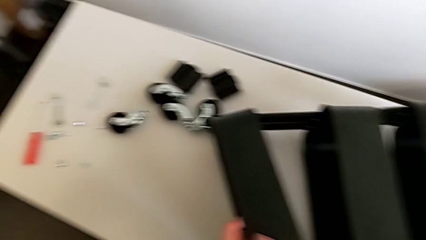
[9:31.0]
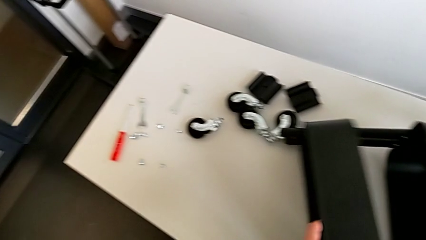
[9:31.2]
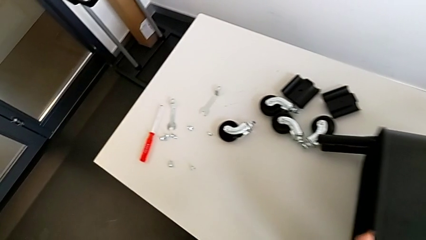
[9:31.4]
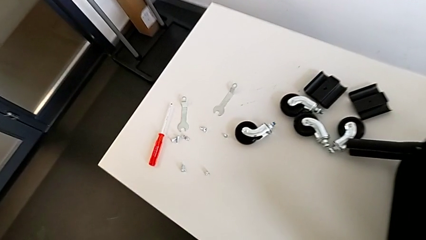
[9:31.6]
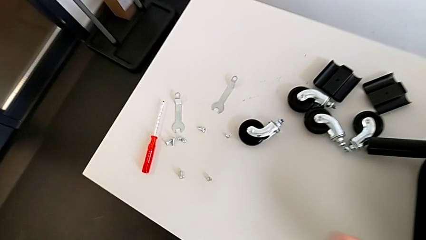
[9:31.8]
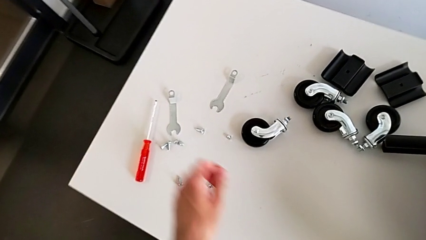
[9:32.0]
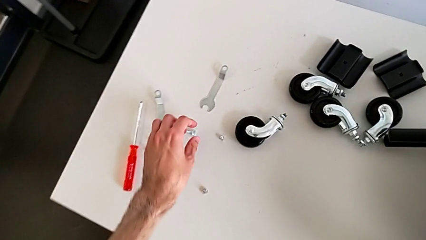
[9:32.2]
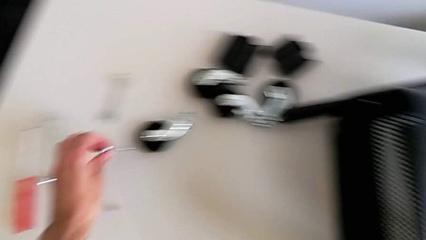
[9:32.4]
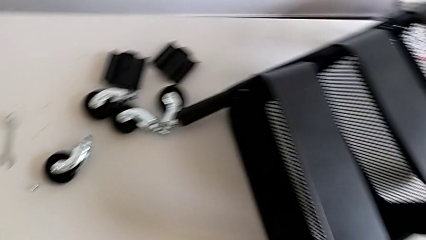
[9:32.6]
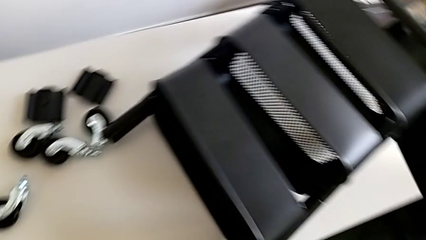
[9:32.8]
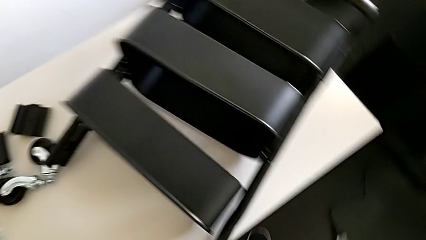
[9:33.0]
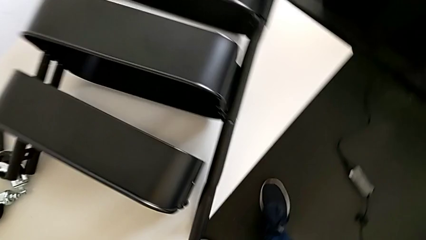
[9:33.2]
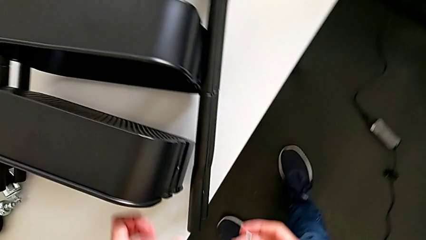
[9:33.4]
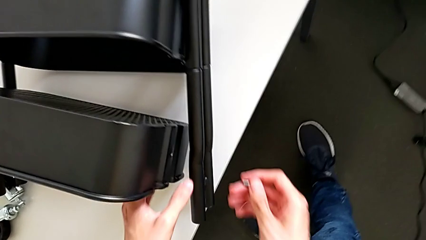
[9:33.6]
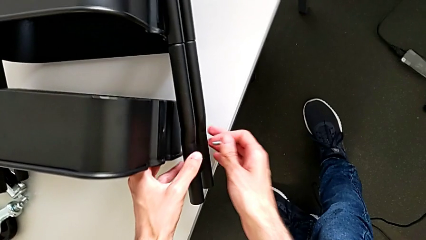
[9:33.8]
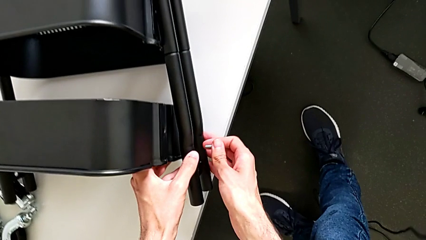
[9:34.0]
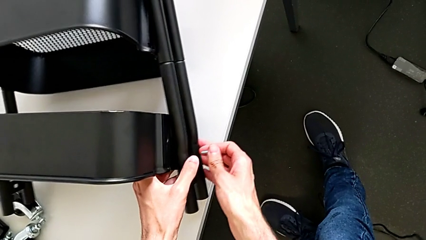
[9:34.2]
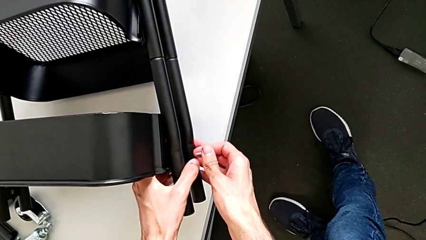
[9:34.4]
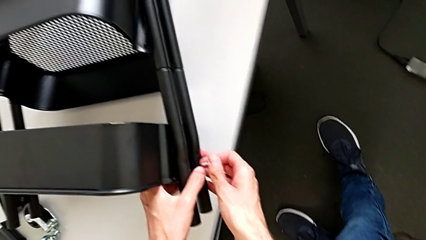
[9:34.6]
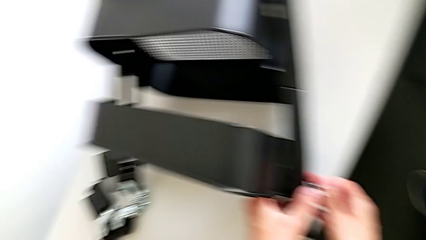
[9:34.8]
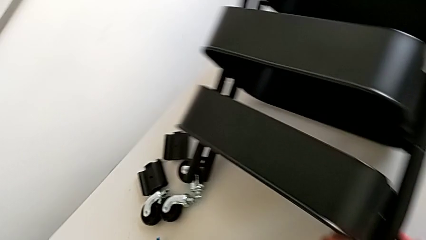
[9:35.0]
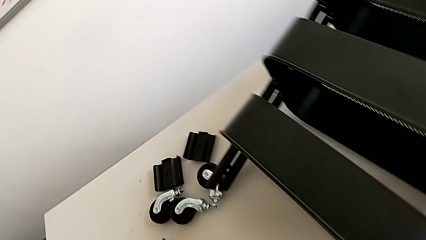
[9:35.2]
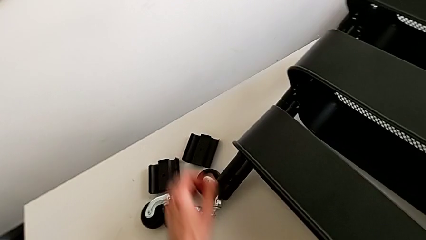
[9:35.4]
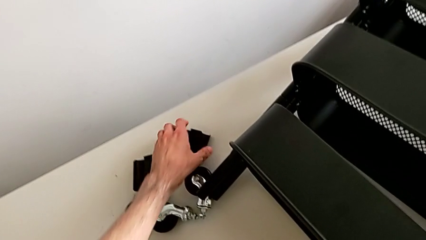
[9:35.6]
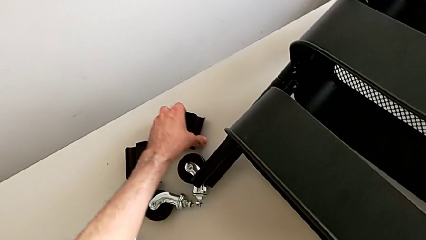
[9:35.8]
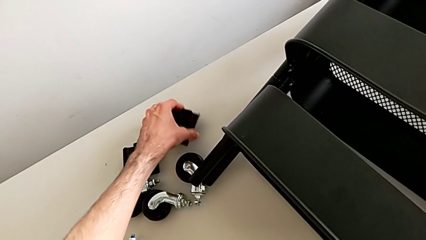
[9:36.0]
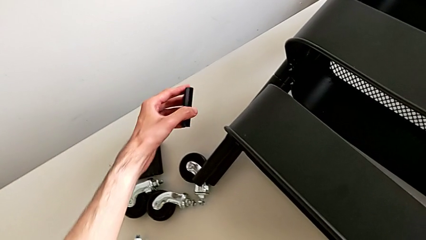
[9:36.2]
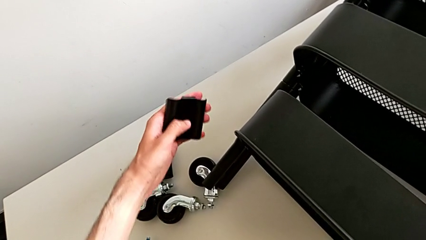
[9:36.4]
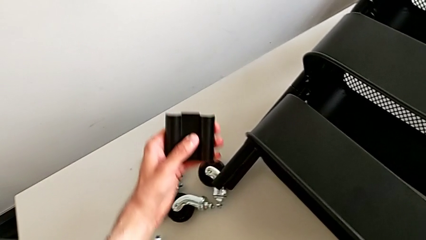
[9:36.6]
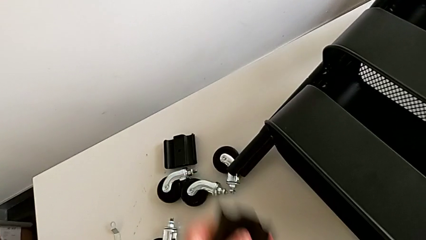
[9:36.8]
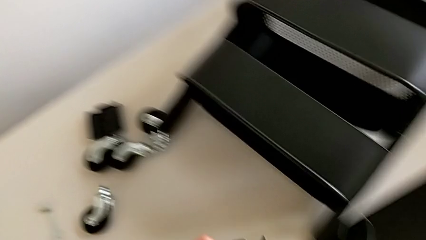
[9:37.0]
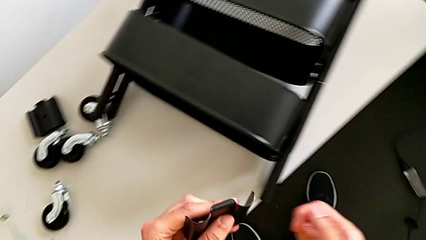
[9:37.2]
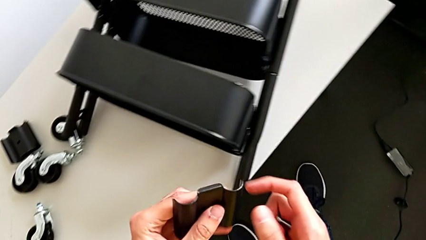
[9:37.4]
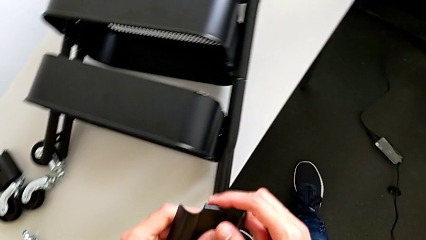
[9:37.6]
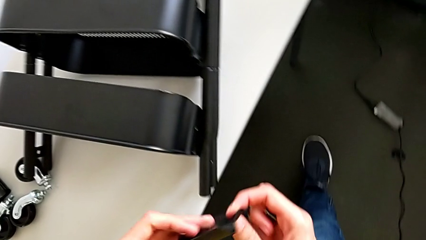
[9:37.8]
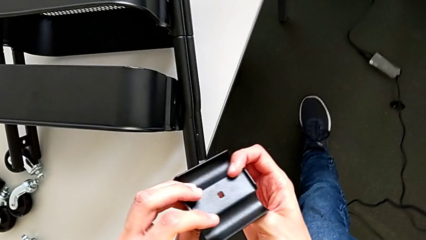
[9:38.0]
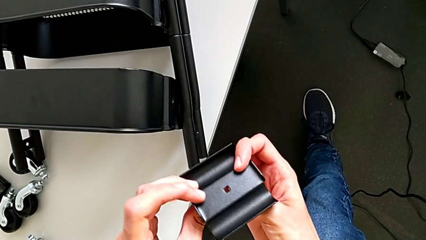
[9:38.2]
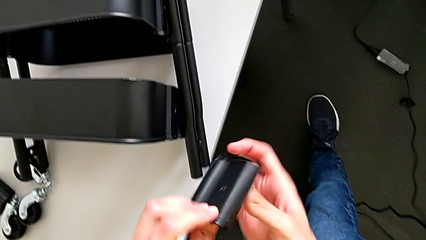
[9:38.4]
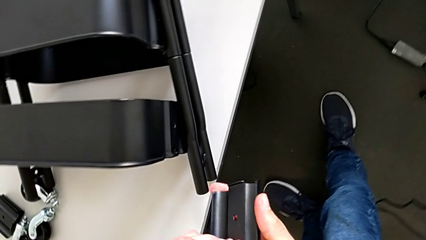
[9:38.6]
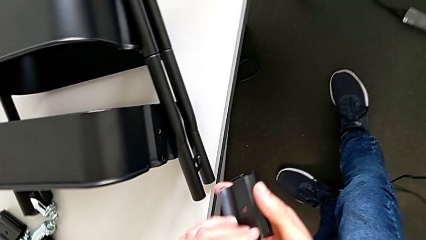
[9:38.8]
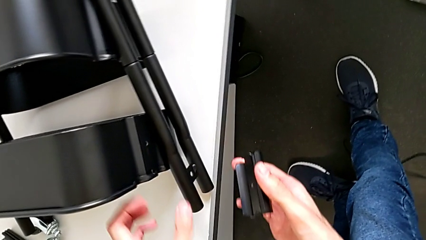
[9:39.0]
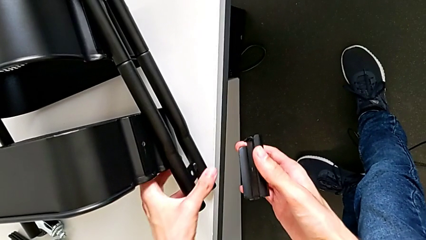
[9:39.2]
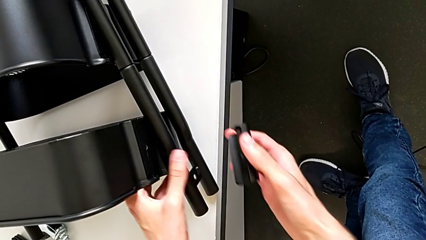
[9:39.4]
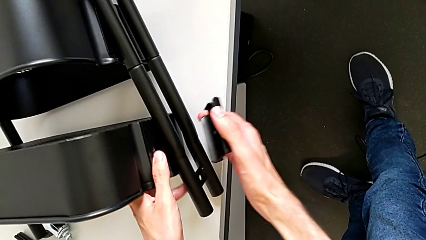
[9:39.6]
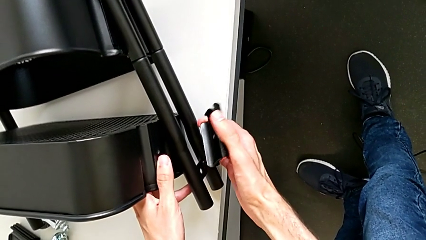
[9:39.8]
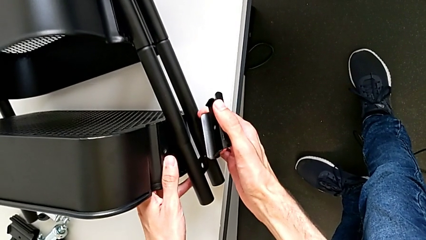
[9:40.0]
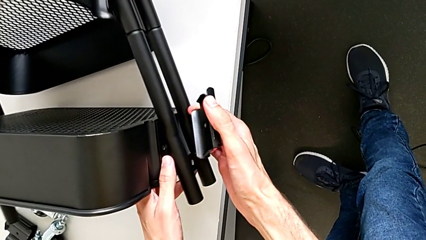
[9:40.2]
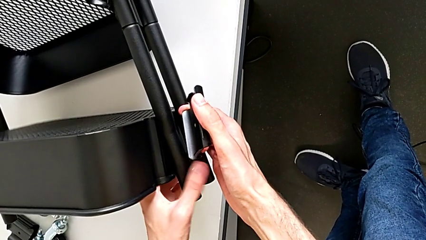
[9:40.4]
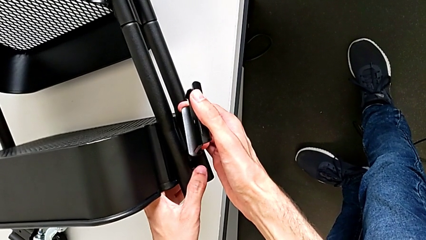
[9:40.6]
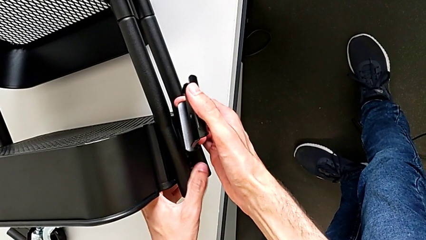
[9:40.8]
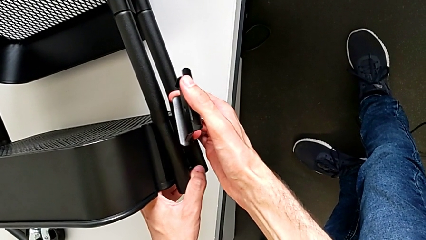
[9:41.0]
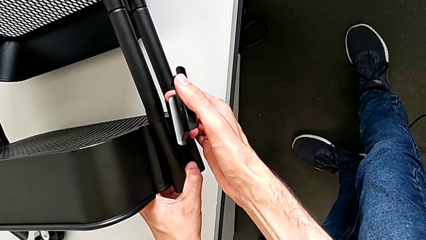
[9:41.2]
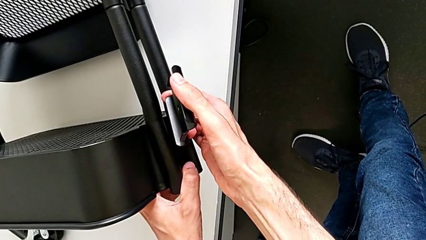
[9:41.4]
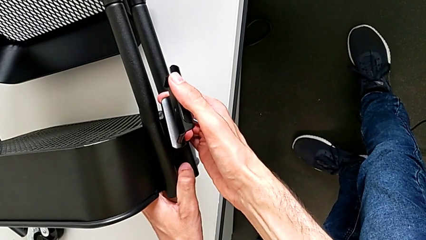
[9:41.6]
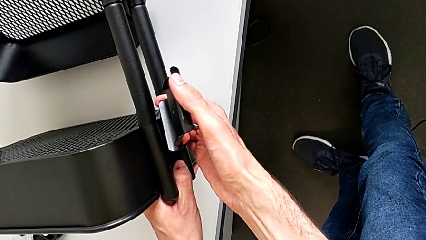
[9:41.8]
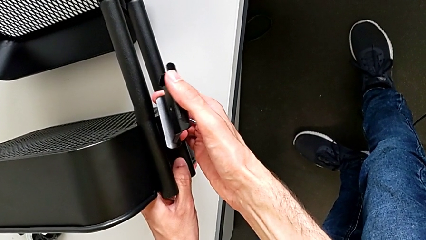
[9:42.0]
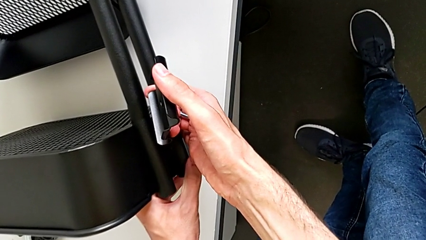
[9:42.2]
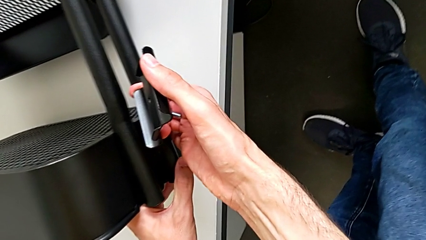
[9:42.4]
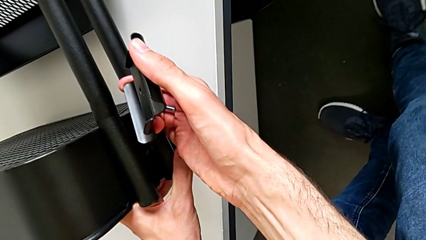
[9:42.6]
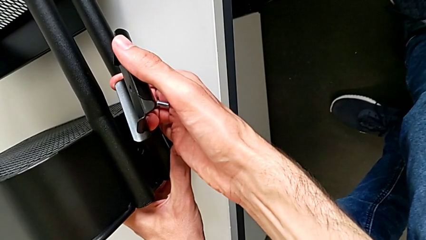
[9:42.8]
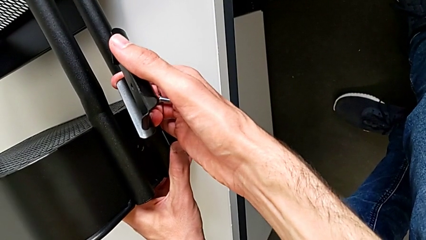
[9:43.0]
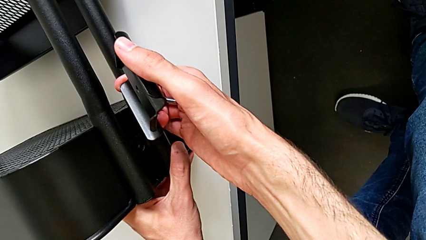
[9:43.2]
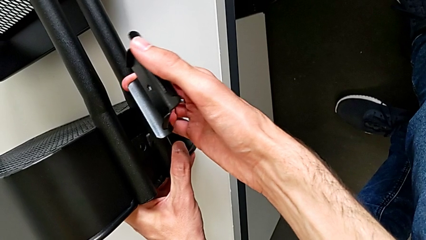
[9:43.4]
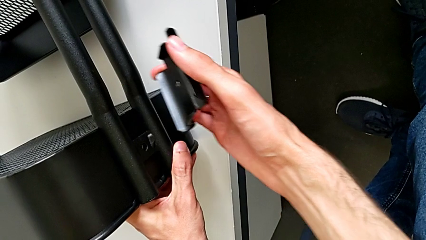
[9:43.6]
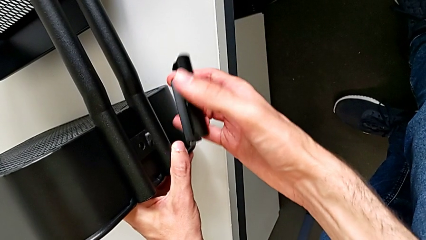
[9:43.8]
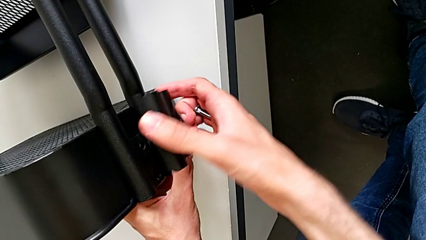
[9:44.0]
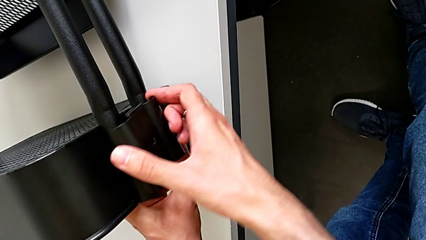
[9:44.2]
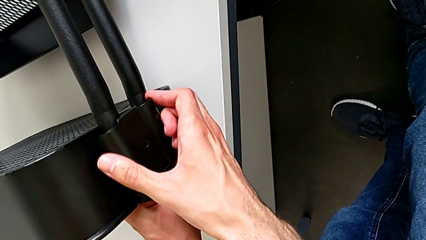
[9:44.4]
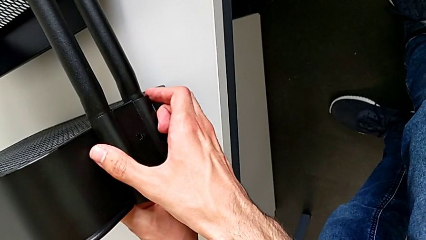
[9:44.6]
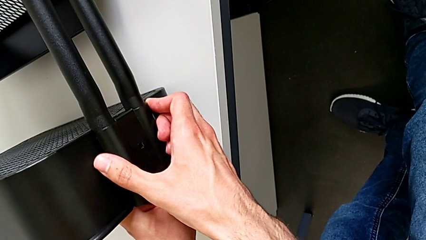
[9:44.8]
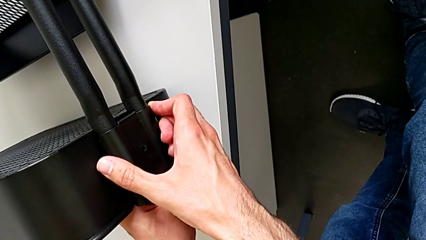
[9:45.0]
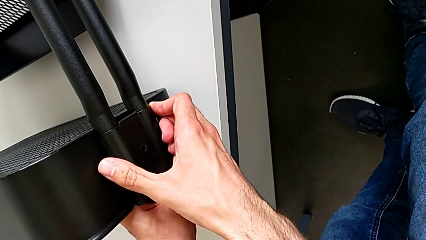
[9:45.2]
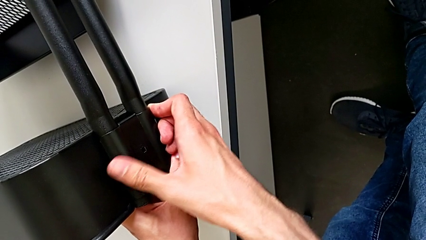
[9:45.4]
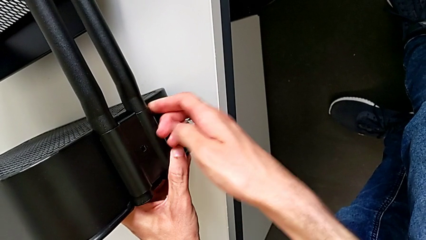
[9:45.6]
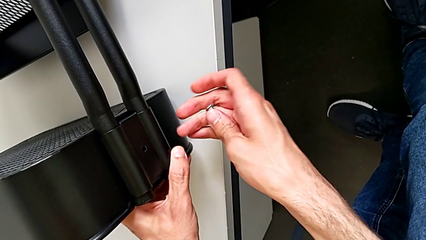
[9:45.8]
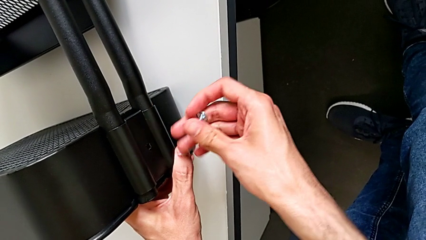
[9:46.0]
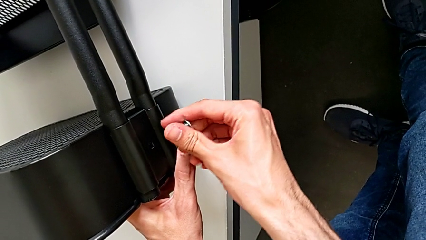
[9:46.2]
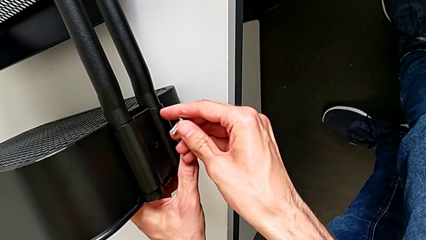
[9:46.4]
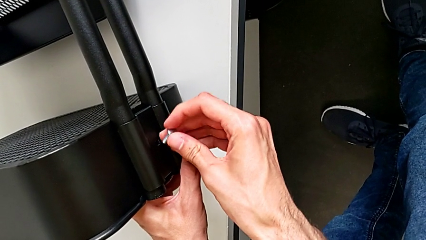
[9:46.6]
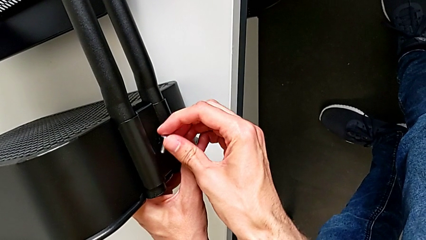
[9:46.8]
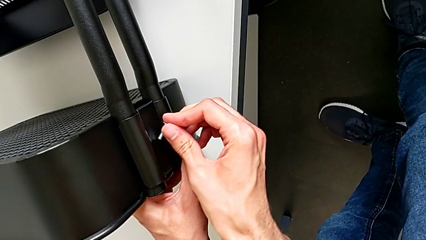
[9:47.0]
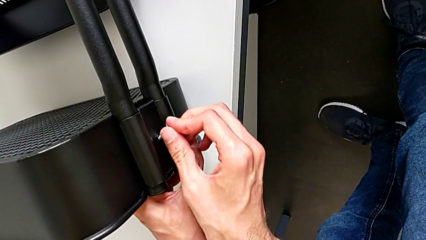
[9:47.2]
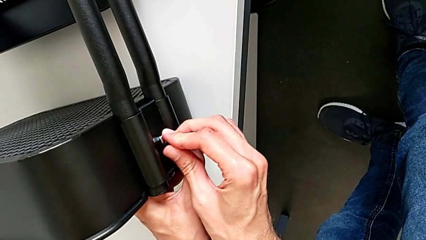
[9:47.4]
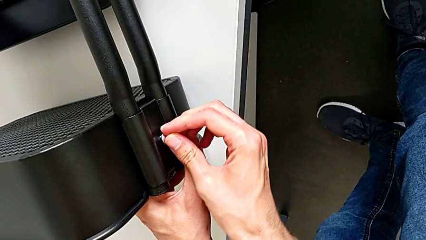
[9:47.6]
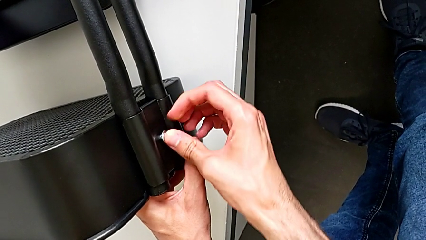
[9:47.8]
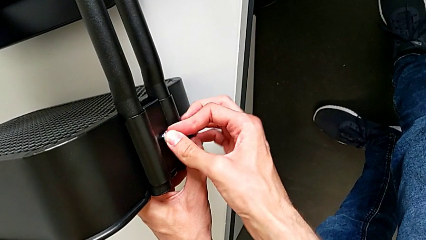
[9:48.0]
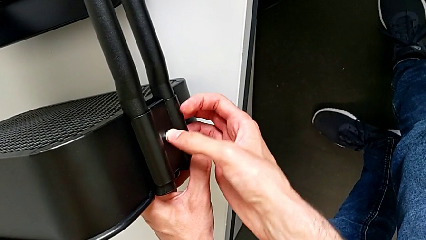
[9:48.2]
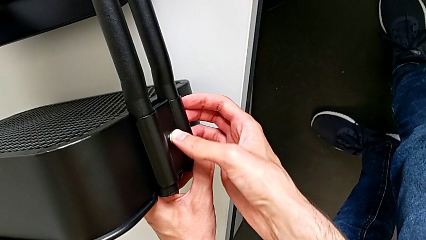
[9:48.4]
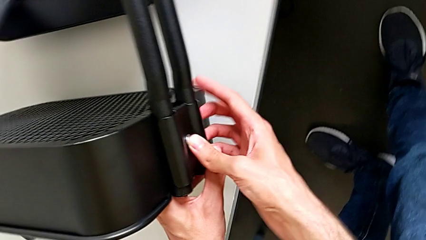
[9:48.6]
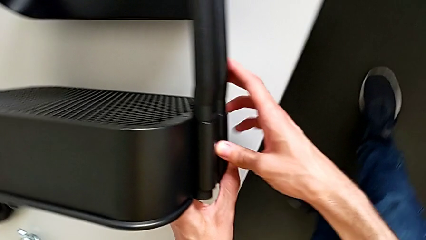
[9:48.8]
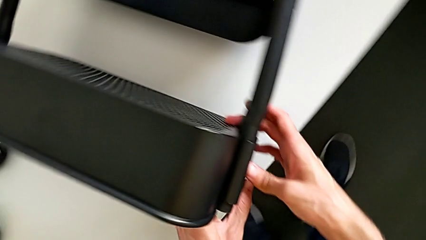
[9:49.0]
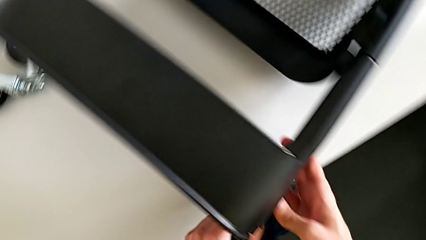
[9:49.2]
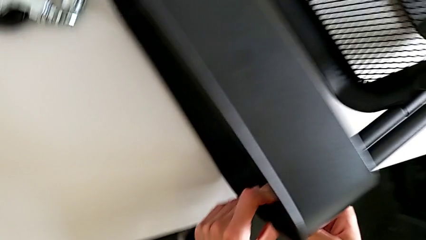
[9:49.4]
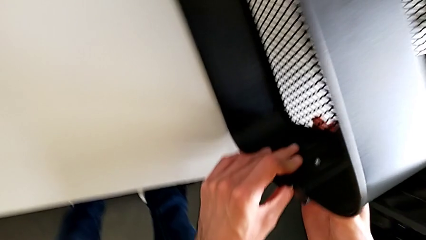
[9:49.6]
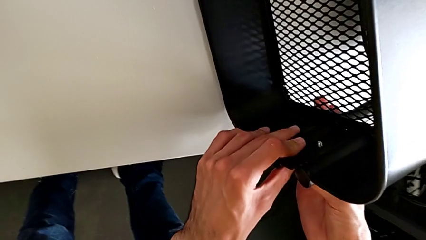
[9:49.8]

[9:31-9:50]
The camera wearer is mounting the highest box.
